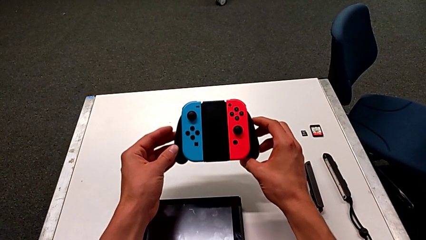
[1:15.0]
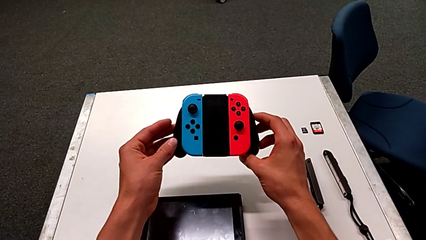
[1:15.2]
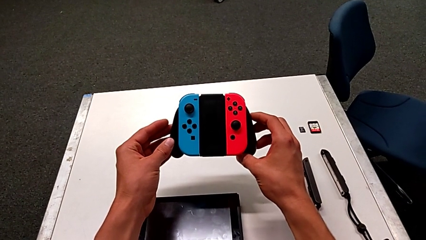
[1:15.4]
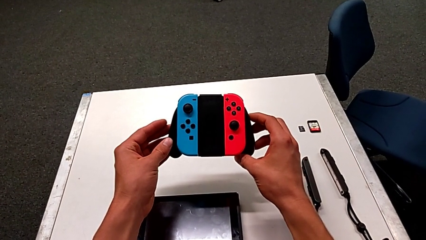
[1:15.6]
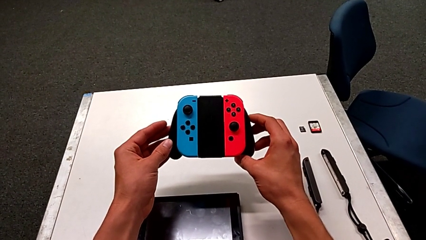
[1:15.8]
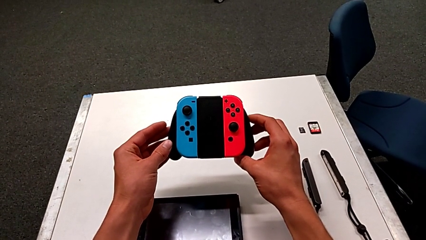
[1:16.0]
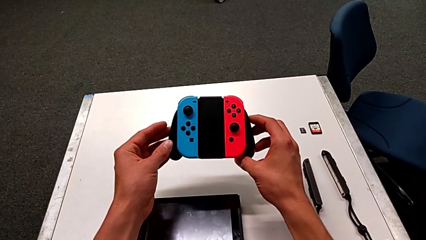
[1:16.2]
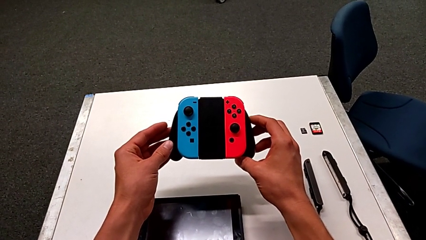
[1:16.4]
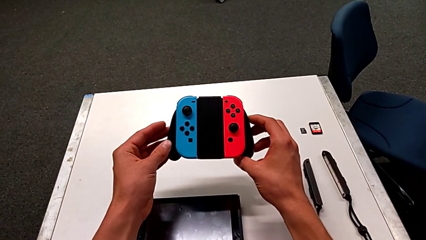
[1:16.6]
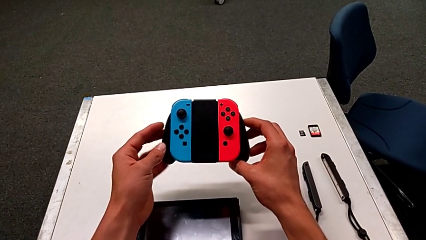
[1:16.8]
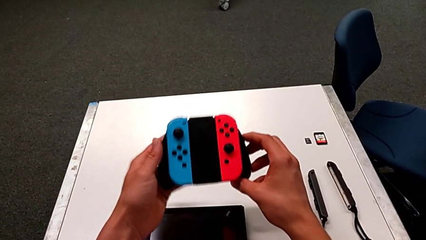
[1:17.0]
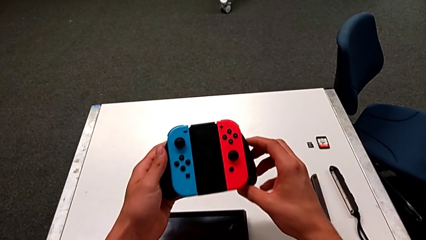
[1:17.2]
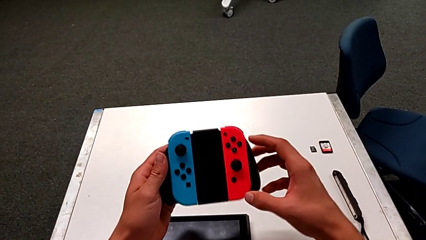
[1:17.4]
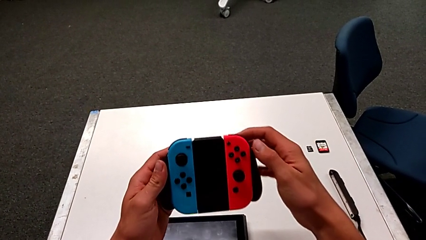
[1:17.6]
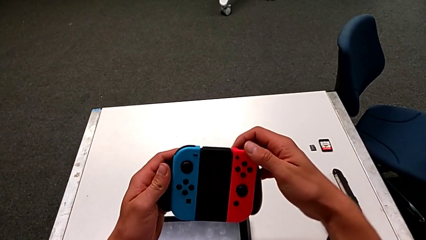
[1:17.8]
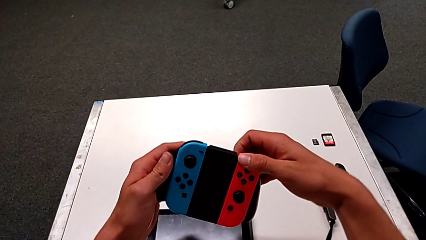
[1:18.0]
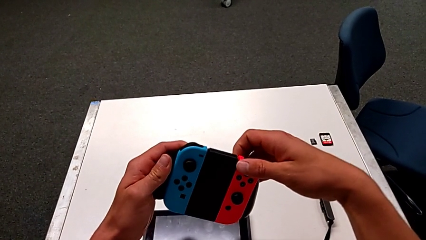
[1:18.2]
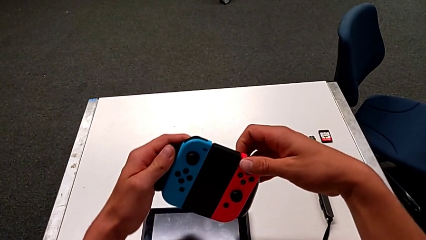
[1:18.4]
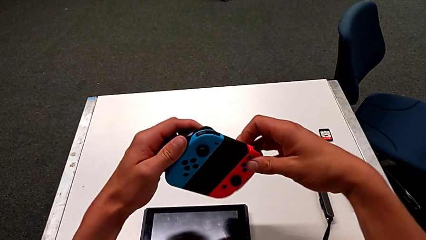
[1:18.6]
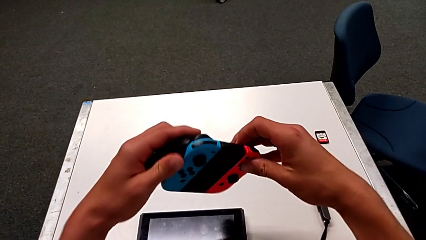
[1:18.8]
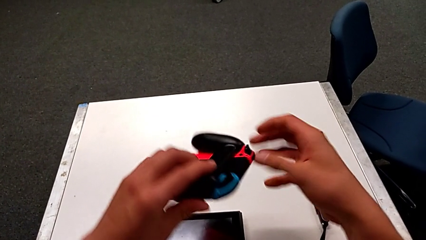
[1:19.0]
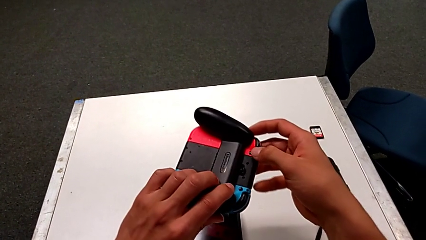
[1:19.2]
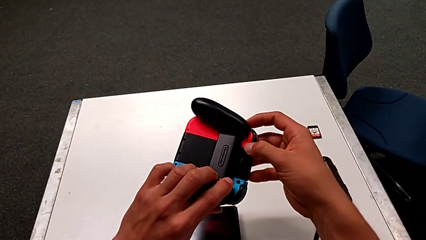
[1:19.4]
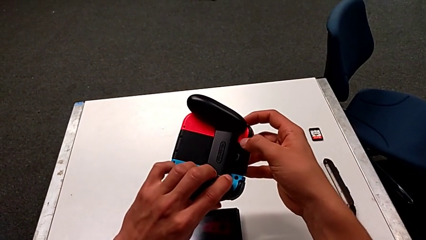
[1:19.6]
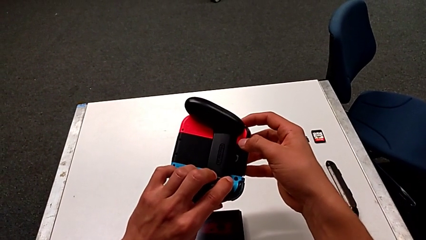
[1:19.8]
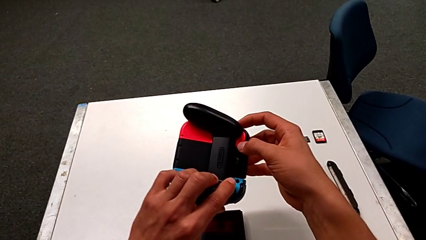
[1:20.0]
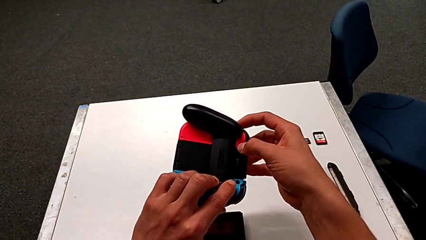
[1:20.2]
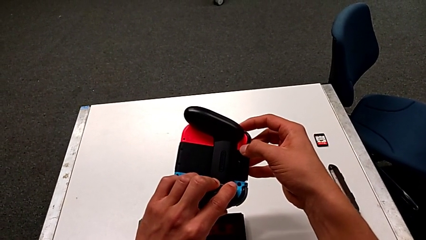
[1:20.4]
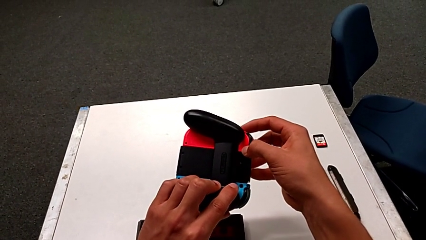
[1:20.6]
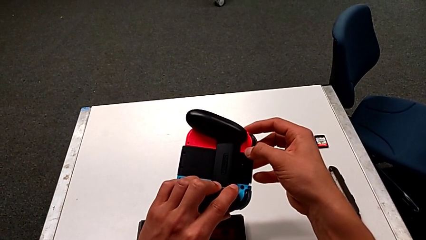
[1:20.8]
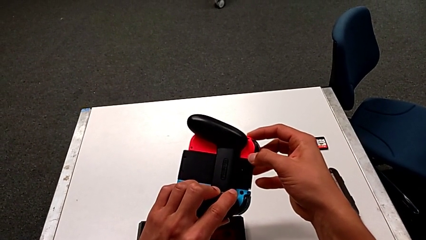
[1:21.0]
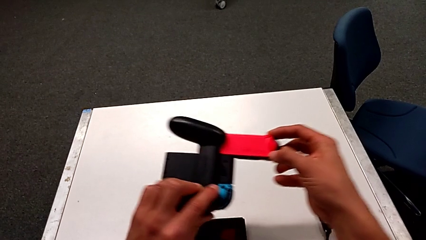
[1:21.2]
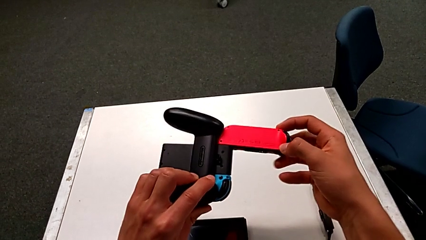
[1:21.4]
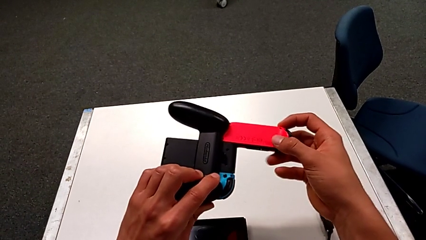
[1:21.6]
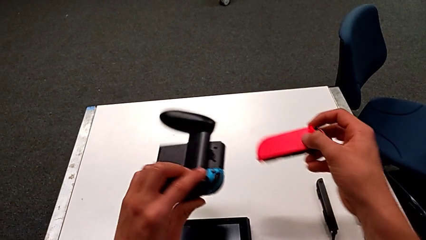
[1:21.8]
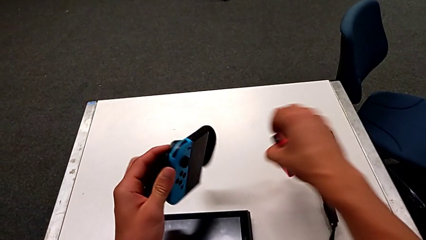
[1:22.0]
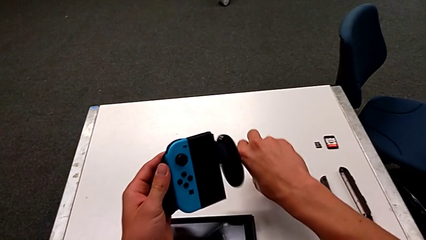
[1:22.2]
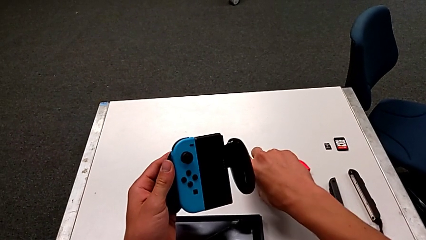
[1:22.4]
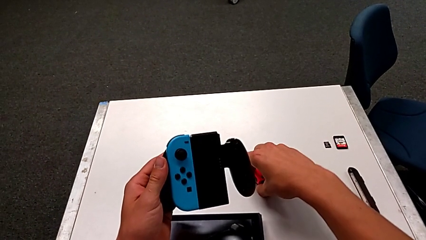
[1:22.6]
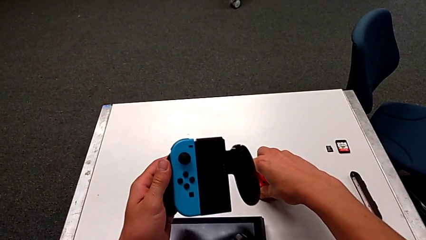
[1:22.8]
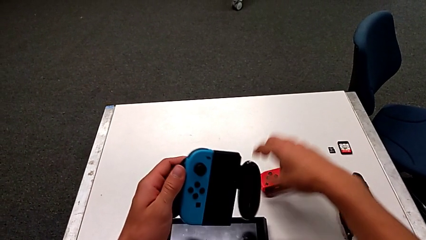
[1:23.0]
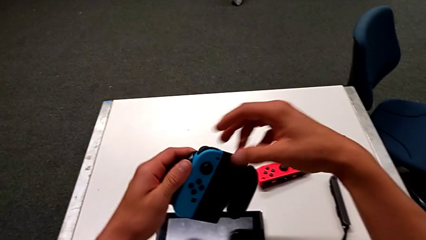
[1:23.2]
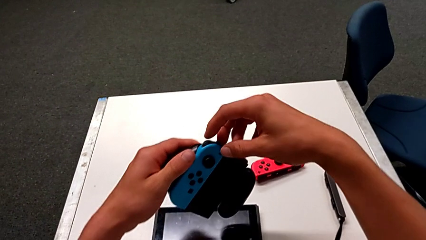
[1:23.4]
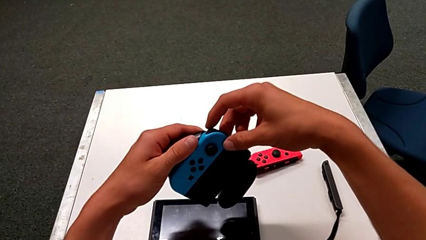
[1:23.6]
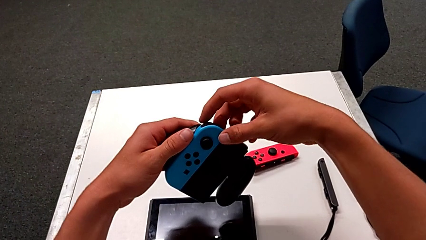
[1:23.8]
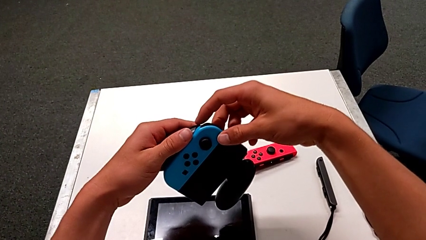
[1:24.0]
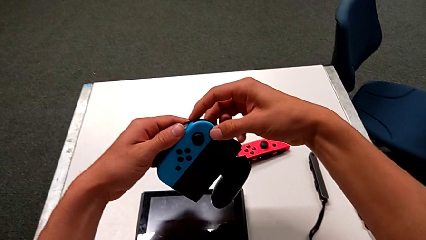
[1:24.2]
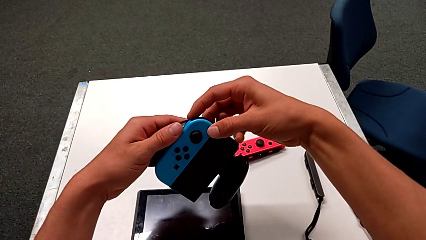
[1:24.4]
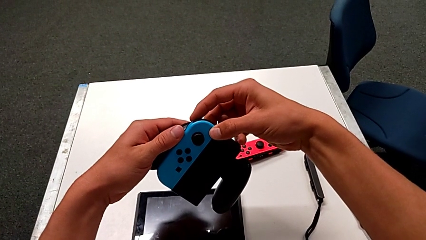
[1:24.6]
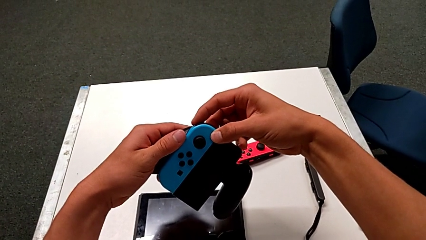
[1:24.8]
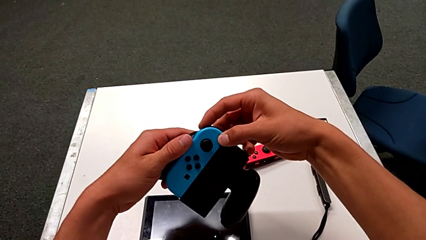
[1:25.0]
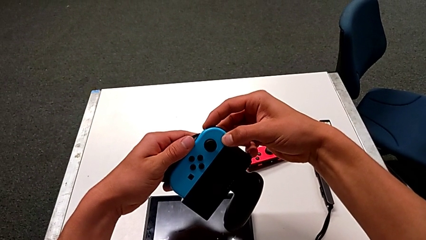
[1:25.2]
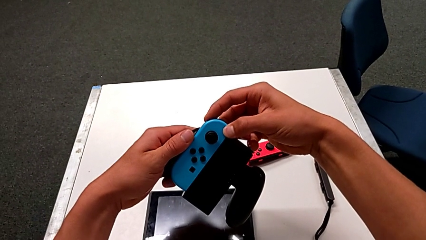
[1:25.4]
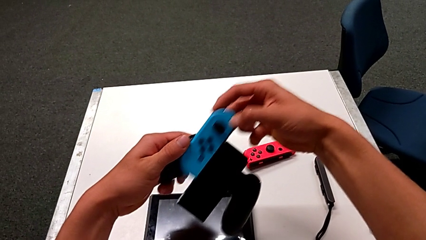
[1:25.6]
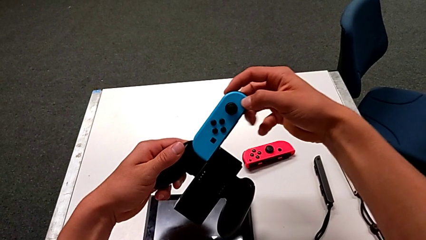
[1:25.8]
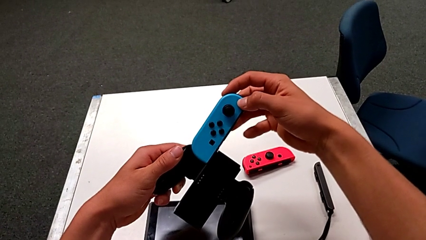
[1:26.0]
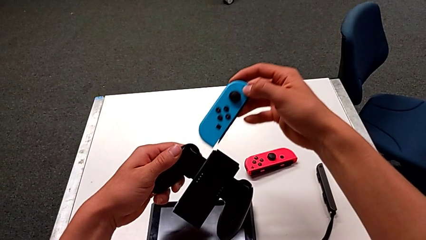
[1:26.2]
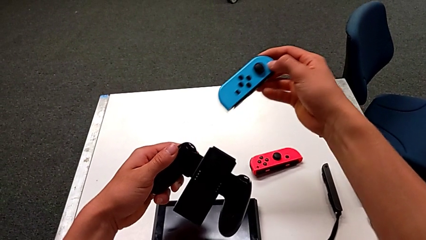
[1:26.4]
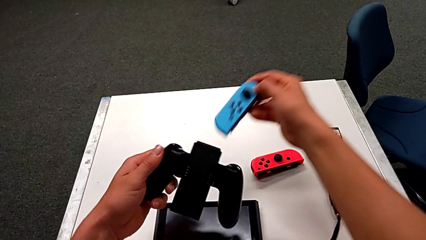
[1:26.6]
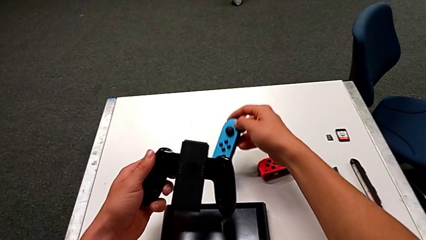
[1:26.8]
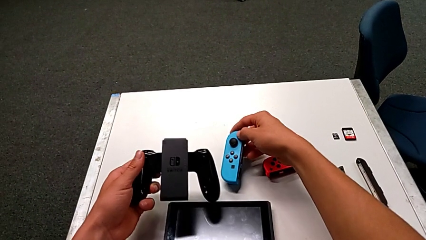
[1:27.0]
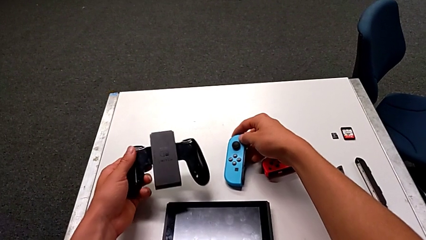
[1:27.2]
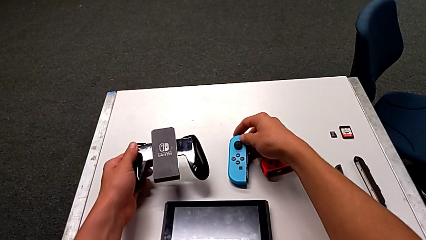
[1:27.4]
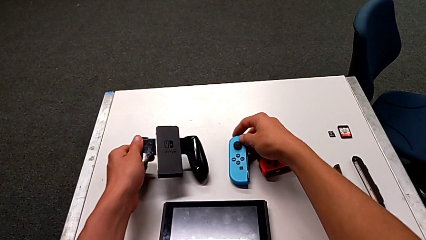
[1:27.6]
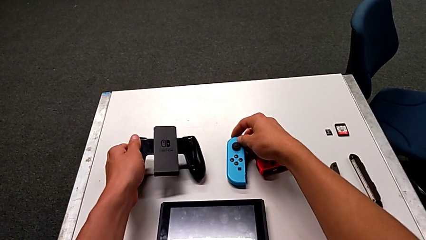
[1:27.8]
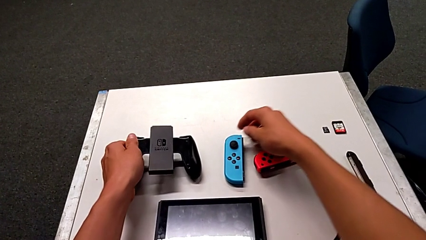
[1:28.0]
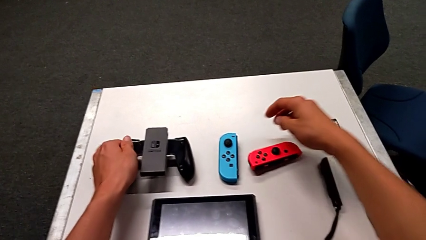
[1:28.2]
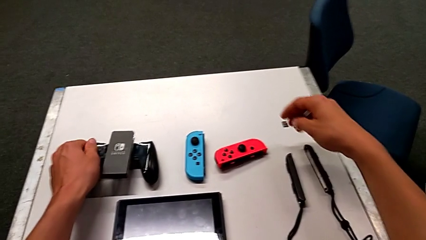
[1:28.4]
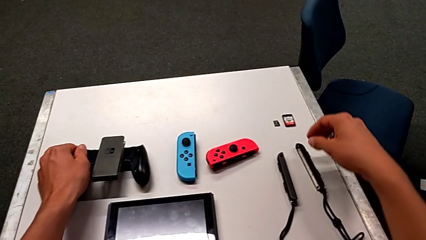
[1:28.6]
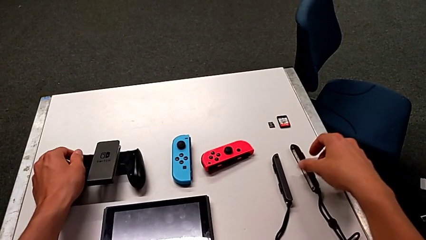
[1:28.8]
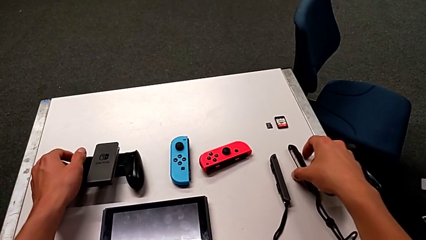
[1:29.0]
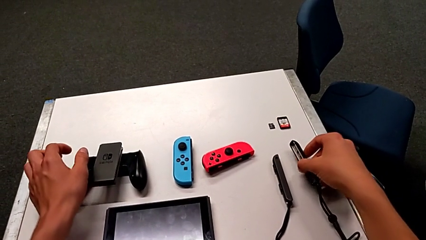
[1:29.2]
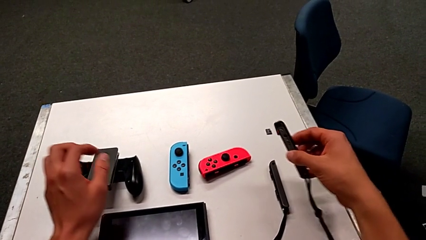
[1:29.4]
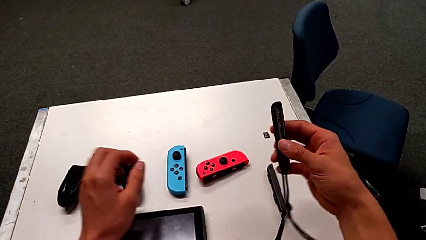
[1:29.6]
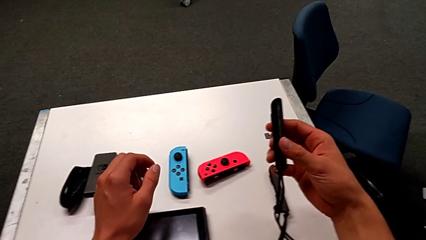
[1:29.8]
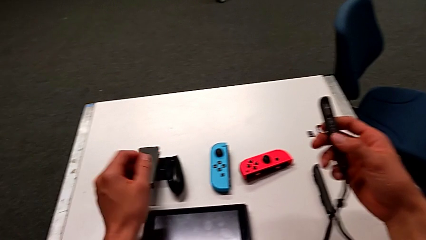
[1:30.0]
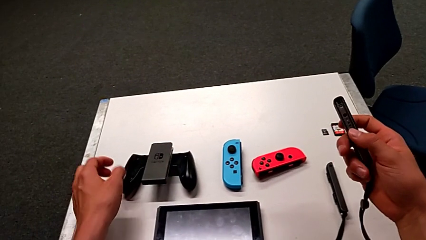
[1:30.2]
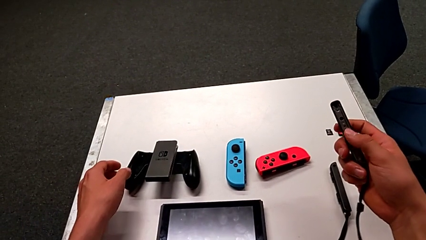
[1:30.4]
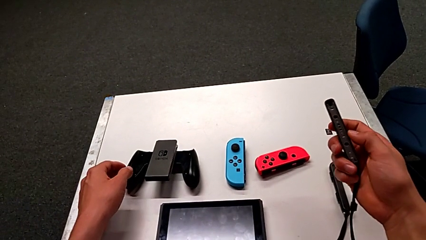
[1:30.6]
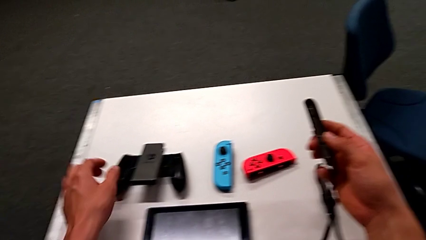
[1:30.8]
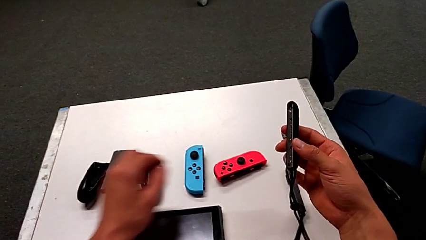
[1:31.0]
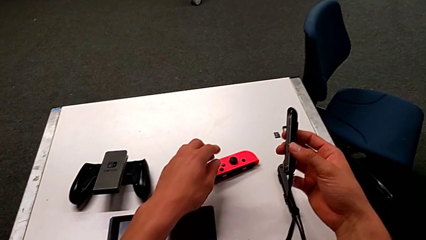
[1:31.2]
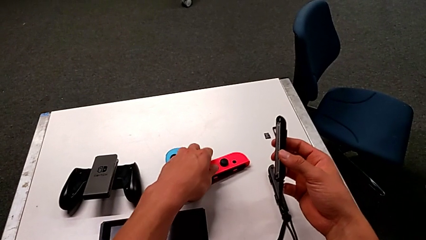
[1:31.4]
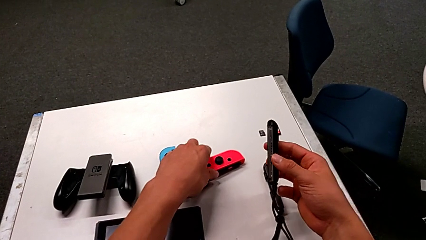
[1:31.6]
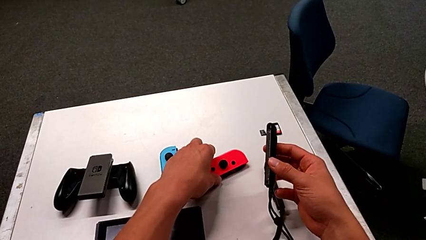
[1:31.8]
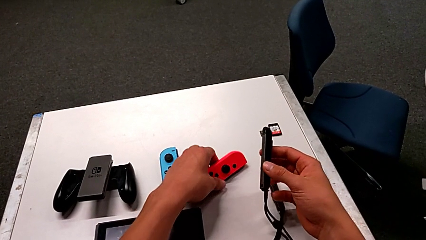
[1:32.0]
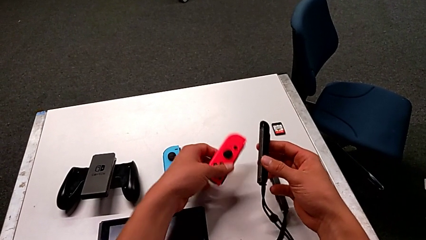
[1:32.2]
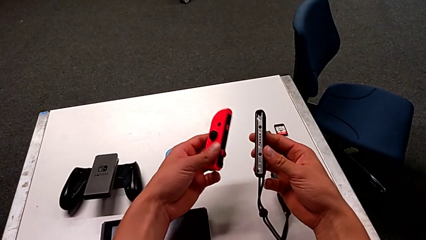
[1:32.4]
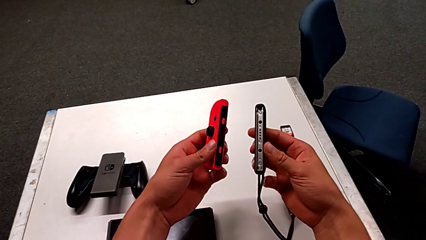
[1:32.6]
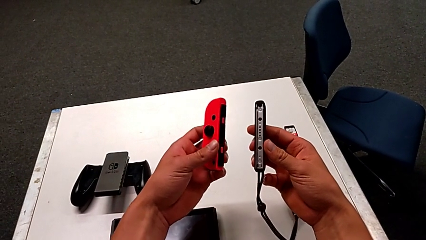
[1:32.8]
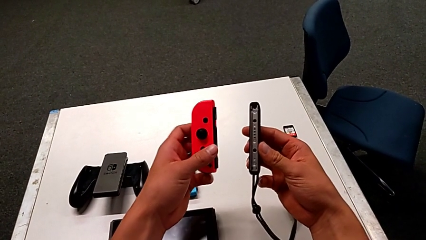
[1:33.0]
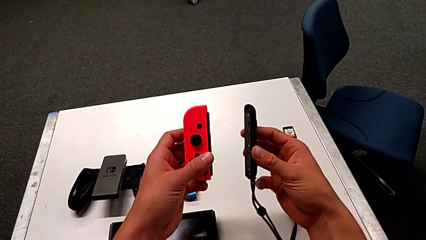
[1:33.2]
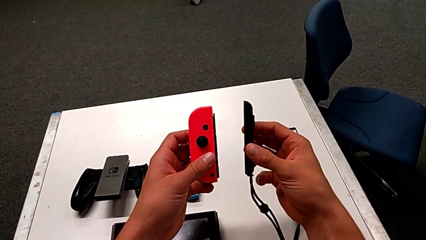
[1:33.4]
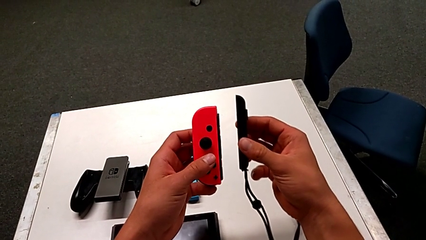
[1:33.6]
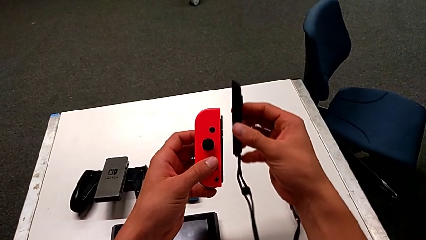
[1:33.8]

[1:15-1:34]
The camera wearer is exchanging the Joy-Con controller to the individual handheld grip. They hold the comfort grip, press the button, place the red Joy-Con controller, withdraw the blue Joy-Con controller, place it, place the comfort grip, grab the Joy-Con strap, hold it and grab the red Joy-Con controller.
